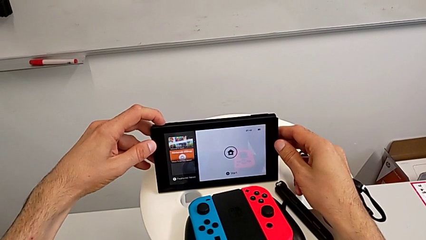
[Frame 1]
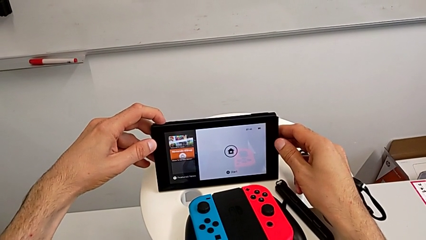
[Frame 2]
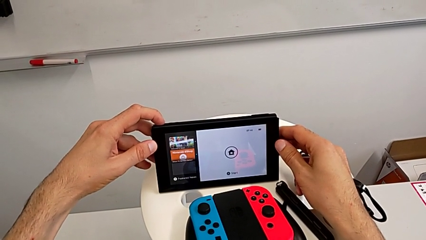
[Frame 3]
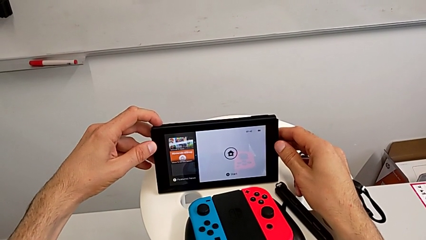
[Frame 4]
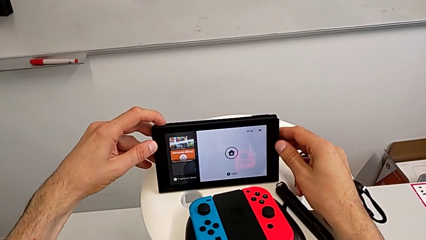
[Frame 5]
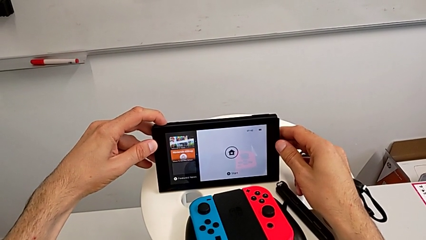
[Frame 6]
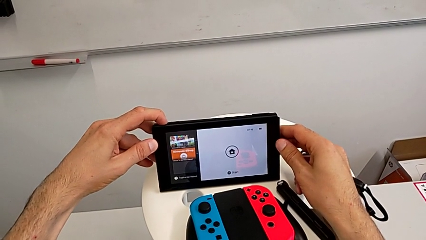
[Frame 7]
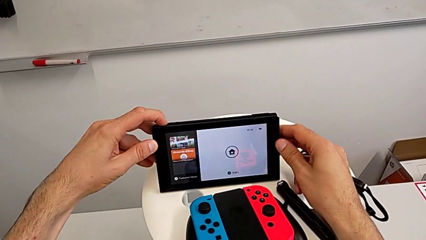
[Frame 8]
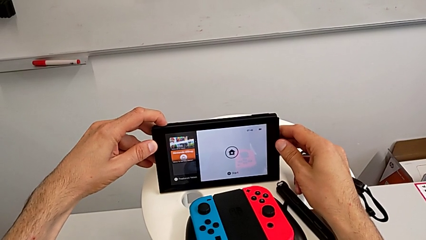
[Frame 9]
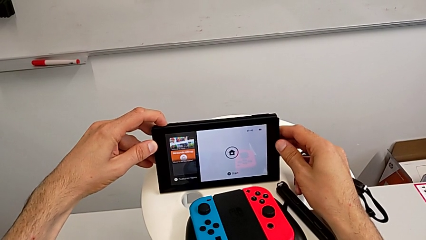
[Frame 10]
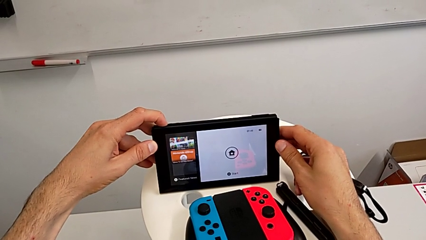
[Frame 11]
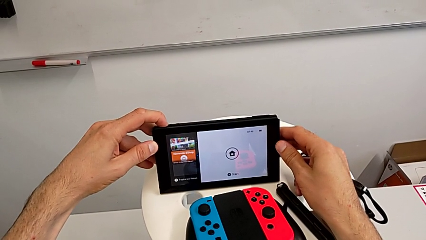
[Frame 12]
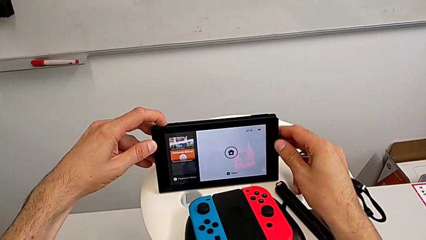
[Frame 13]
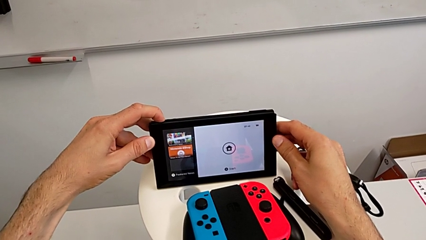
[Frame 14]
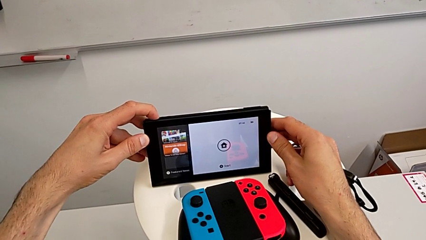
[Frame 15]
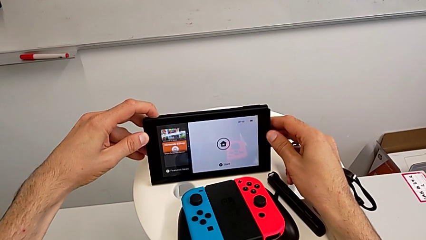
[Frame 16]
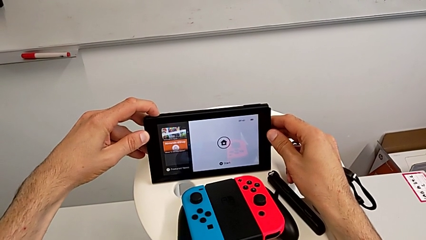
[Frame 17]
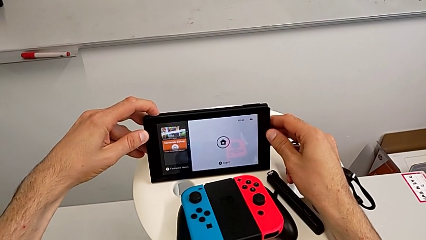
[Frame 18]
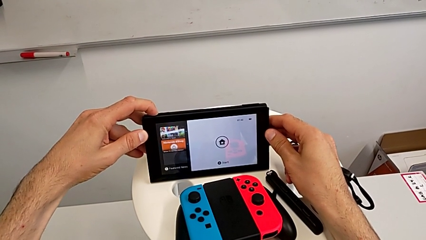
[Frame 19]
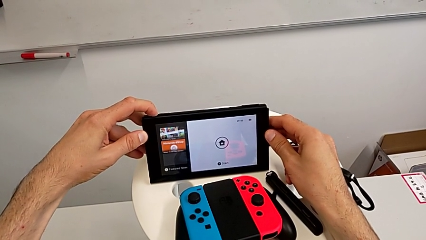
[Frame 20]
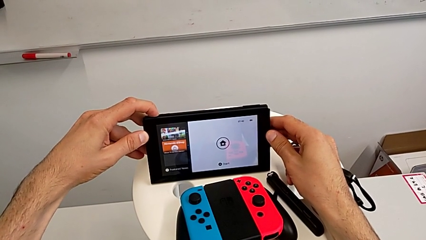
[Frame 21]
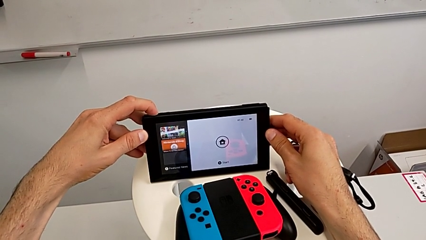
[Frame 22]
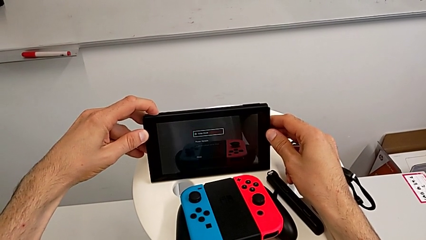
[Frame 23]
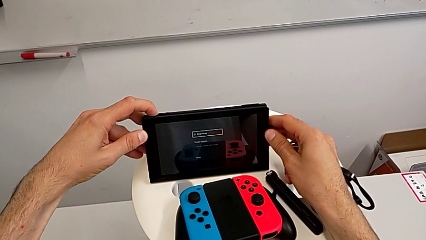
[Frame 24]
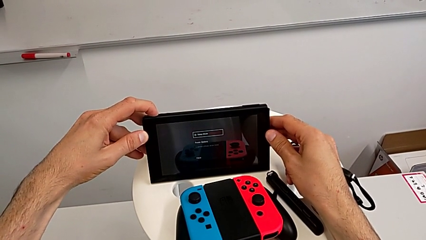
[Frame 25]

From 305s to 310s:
The camera wearer turned off the Nintendo Switch. They press the button.

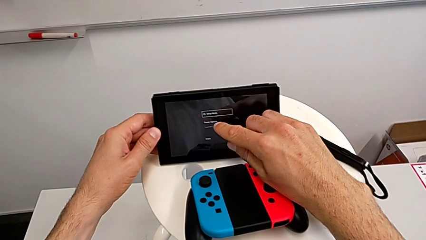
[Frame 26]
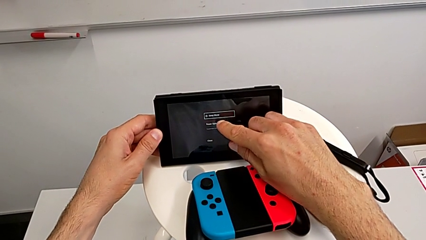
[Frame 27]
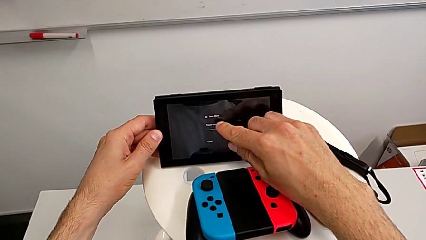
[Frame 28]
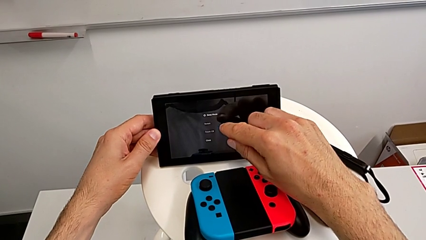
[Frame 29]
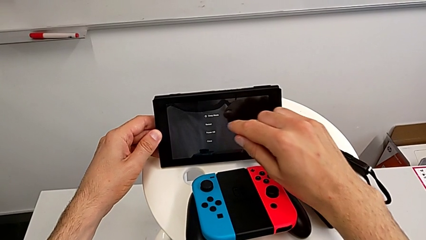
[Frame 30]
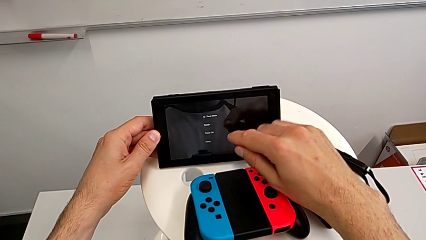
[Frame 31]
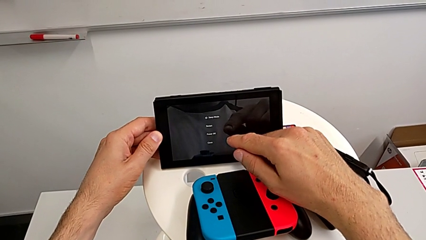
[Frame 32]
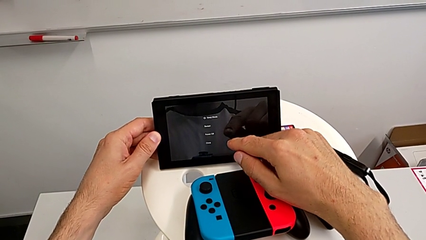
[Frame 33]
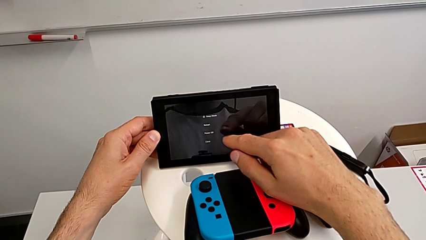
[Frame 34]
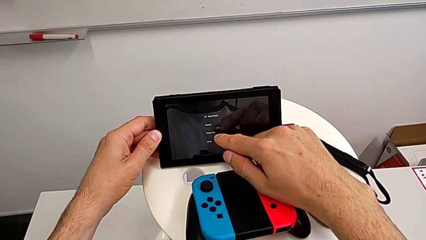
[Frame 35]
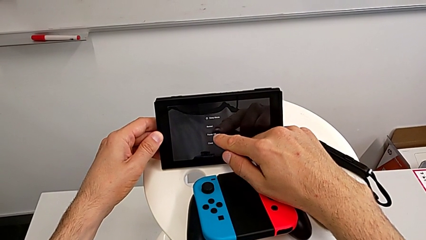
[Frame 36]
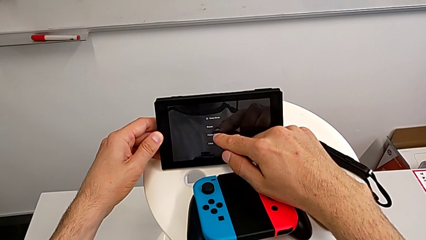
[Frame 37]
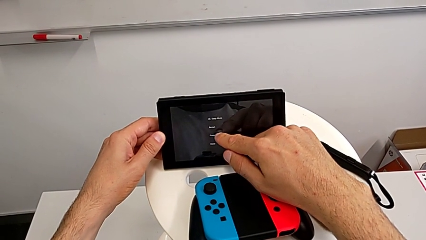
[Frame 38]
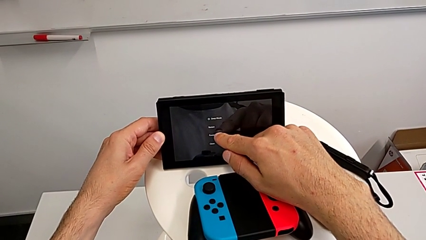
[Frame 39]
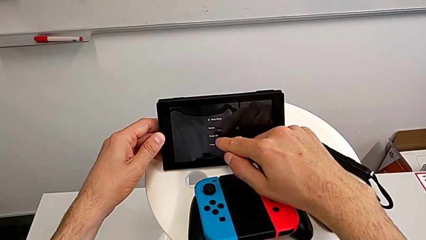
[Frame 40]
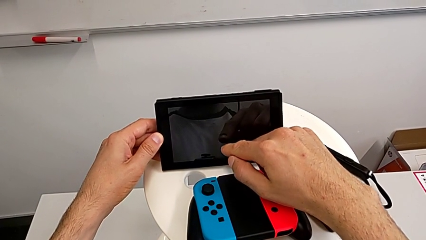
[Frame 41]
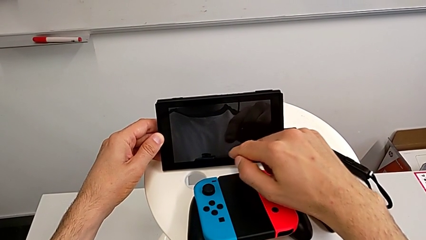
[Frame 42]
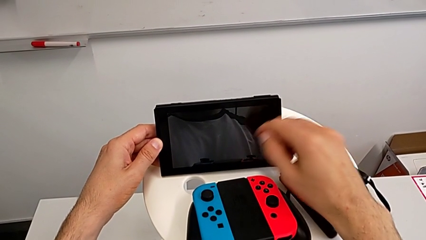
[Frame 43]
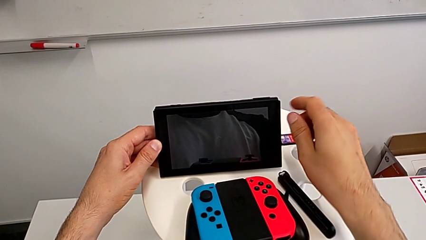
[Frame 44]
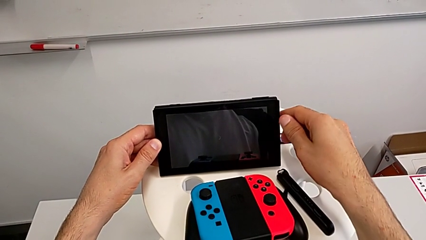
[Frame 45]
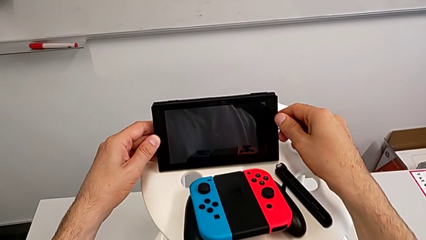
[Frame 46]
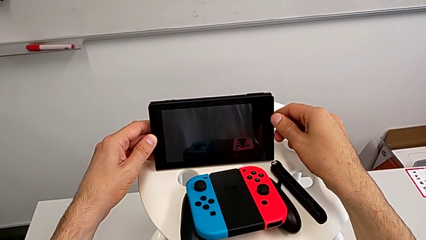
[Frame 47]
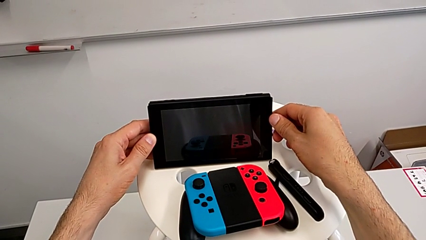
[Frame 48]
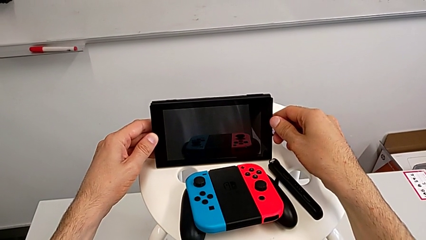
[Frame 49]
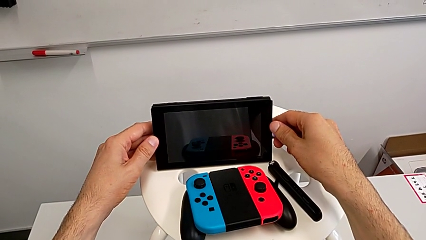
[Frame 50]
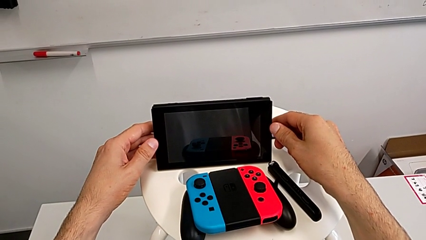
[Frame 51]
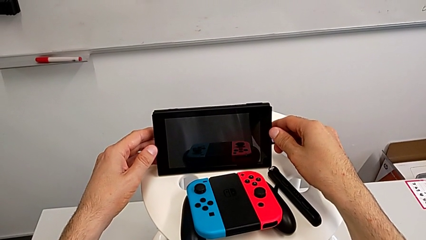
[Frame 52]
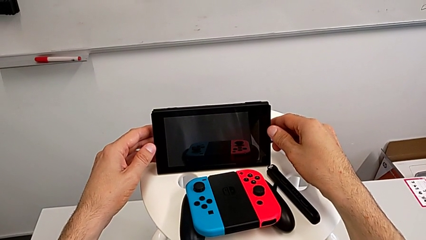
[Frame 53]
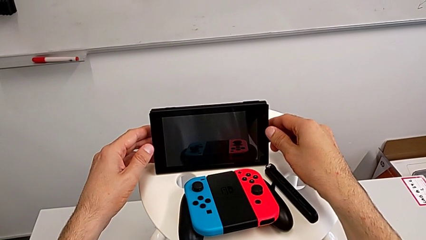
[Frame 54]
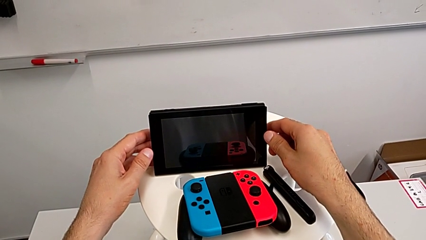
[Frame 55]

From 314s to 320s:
The camera wearer taps the screen to turn off the device. They press the Nintendo Switch, touch it and turn off the Nintendo Switch.
